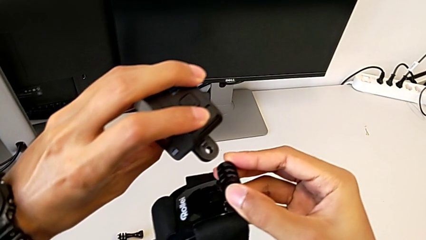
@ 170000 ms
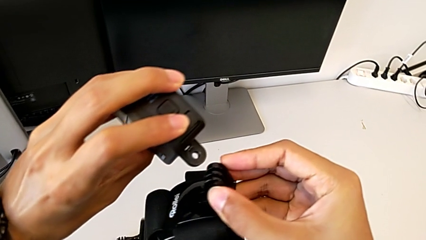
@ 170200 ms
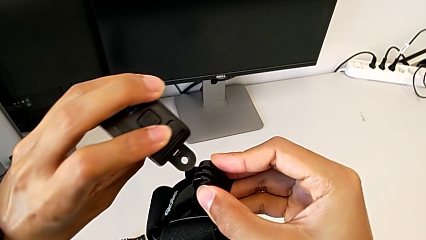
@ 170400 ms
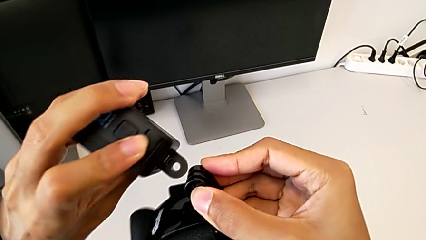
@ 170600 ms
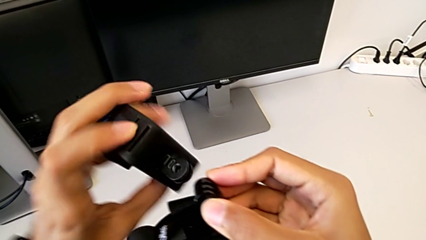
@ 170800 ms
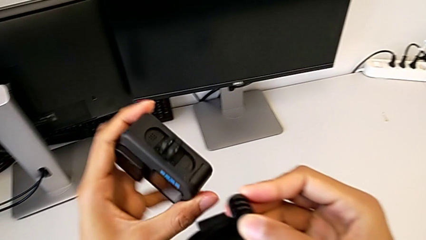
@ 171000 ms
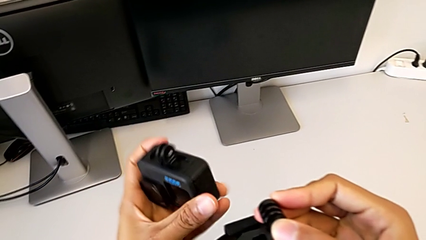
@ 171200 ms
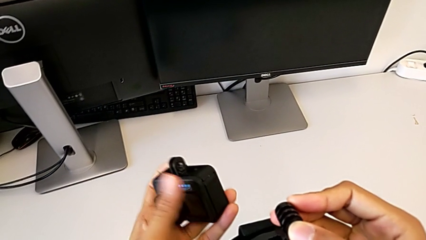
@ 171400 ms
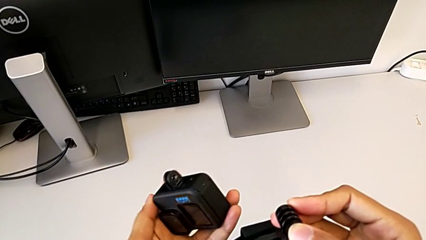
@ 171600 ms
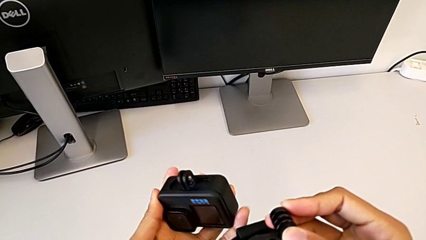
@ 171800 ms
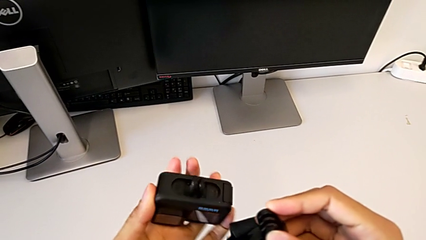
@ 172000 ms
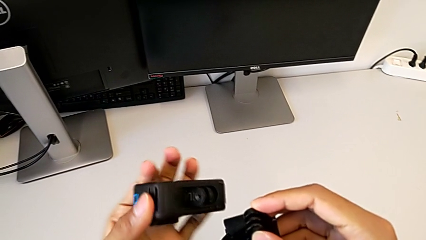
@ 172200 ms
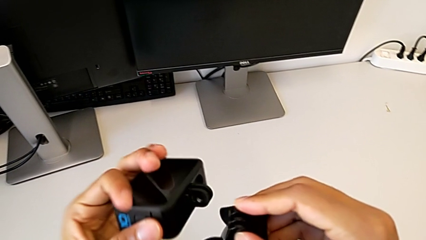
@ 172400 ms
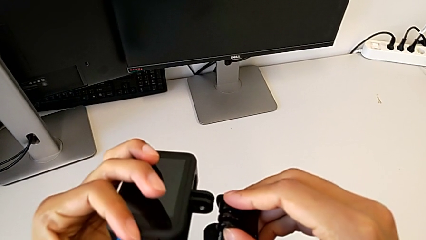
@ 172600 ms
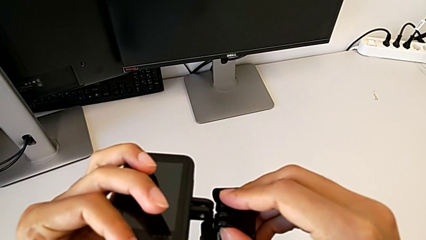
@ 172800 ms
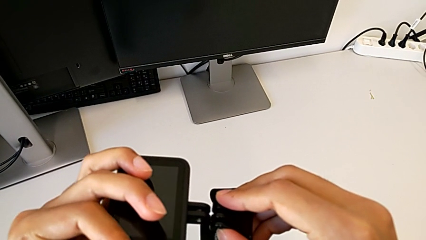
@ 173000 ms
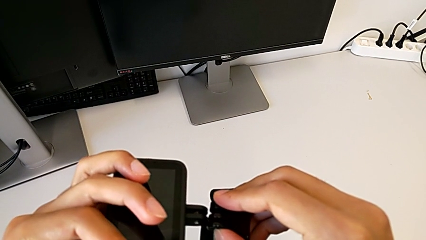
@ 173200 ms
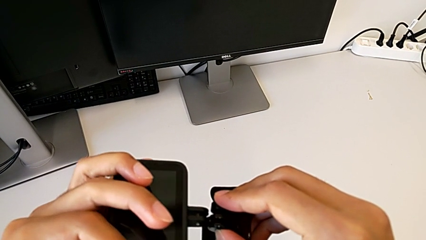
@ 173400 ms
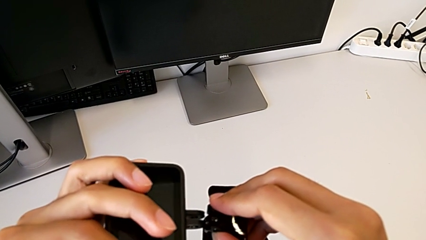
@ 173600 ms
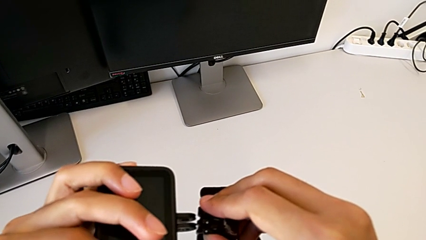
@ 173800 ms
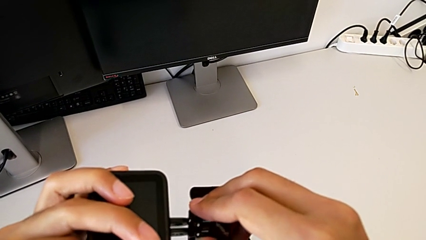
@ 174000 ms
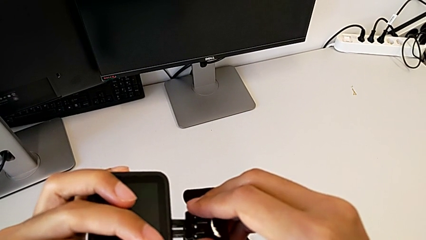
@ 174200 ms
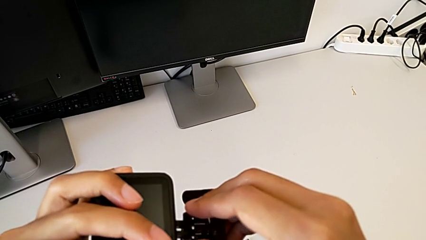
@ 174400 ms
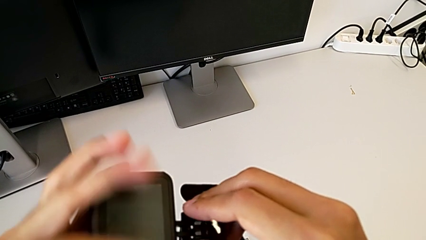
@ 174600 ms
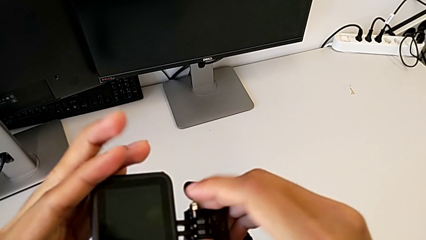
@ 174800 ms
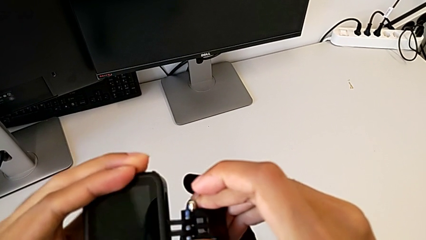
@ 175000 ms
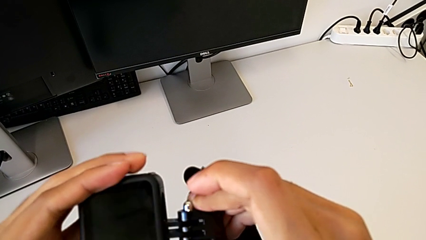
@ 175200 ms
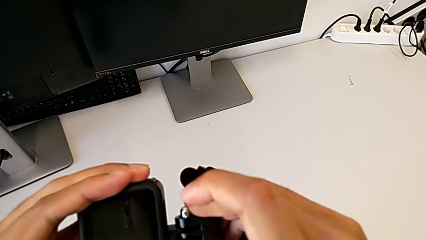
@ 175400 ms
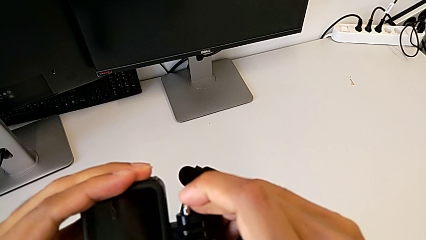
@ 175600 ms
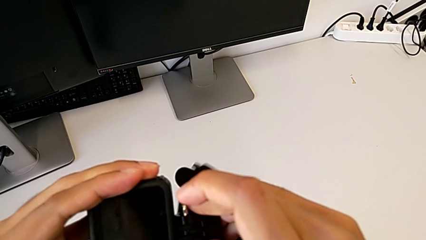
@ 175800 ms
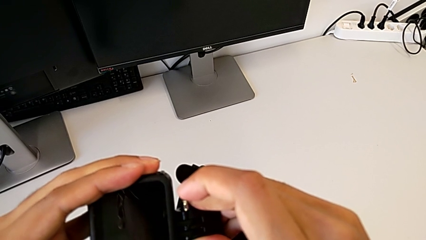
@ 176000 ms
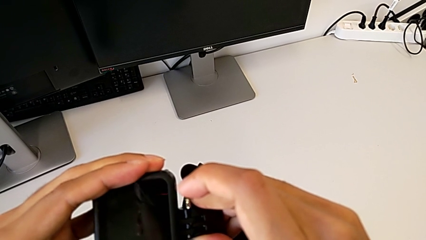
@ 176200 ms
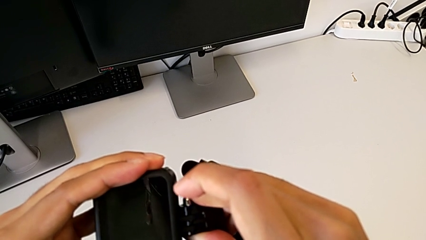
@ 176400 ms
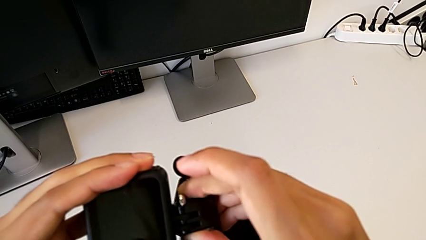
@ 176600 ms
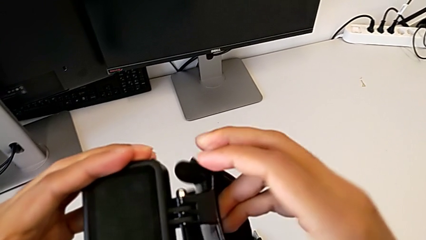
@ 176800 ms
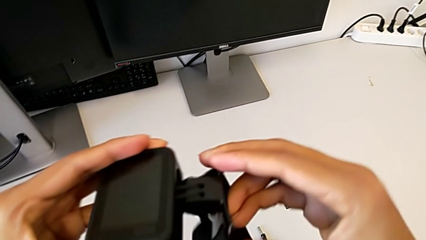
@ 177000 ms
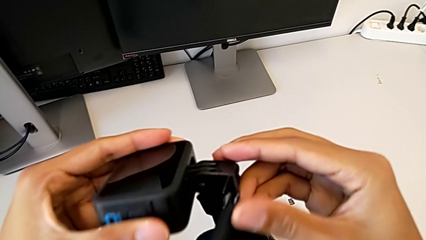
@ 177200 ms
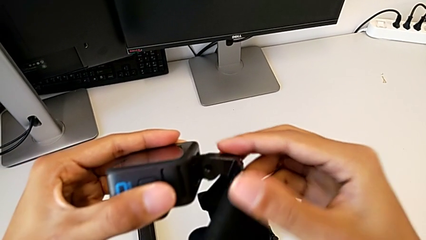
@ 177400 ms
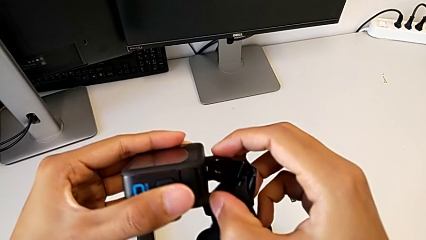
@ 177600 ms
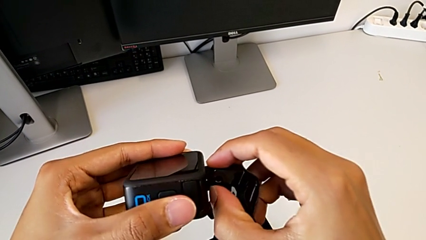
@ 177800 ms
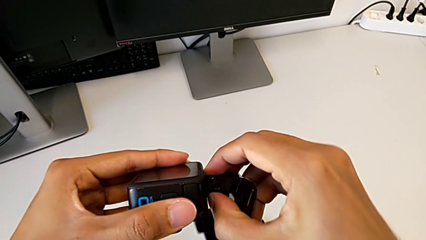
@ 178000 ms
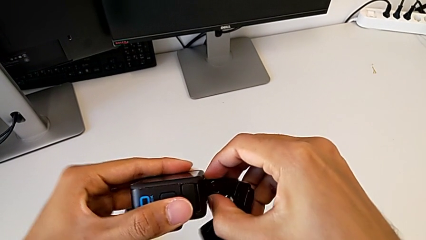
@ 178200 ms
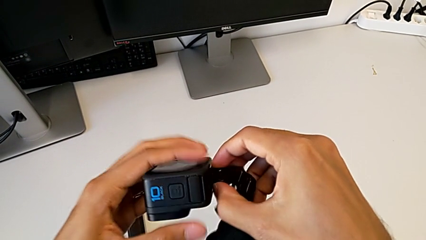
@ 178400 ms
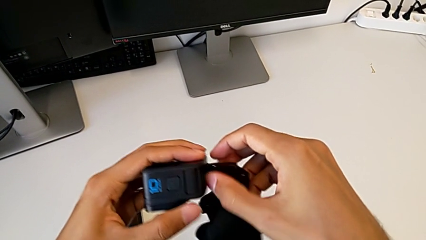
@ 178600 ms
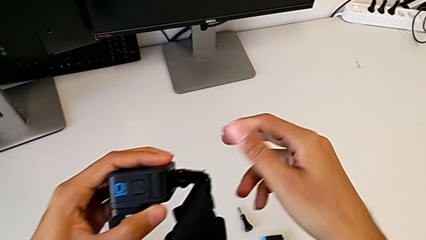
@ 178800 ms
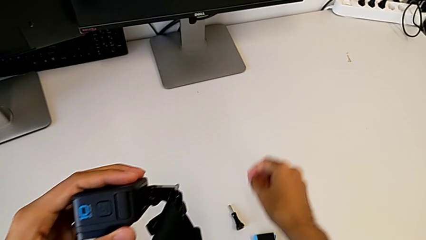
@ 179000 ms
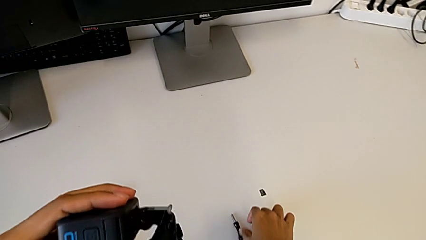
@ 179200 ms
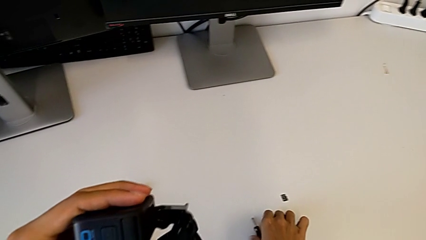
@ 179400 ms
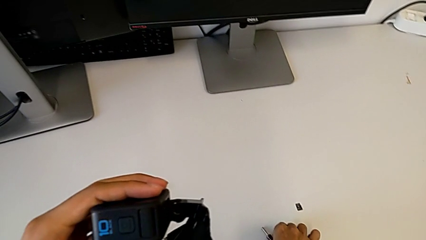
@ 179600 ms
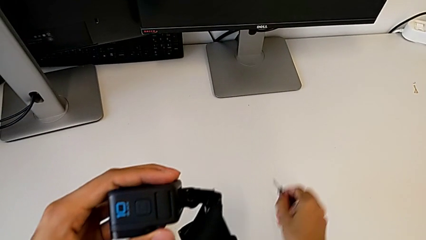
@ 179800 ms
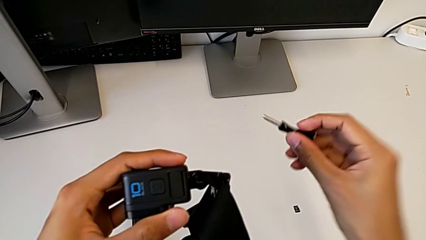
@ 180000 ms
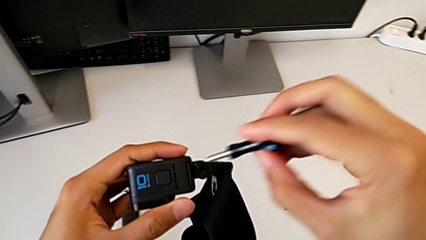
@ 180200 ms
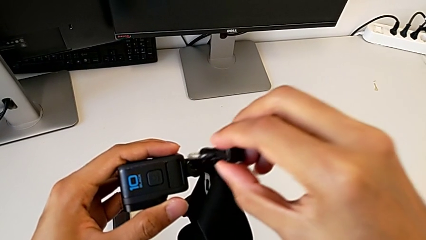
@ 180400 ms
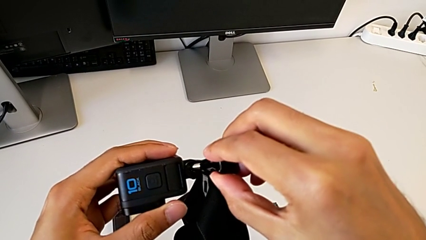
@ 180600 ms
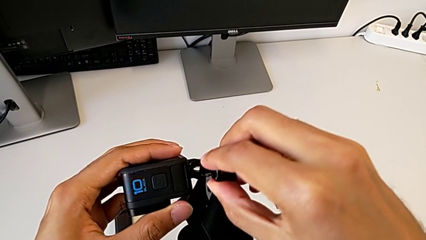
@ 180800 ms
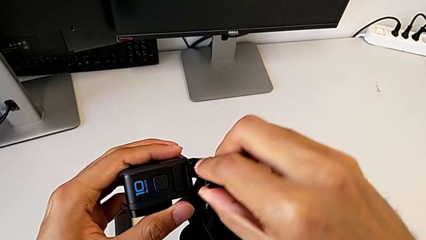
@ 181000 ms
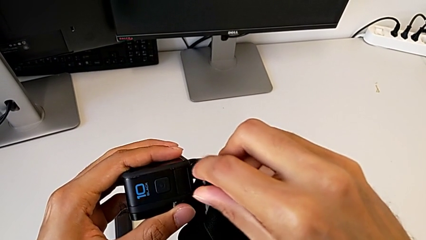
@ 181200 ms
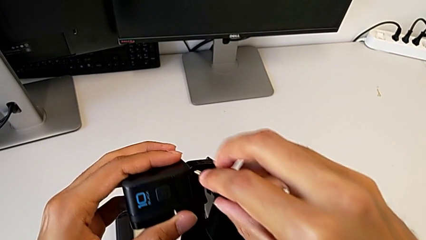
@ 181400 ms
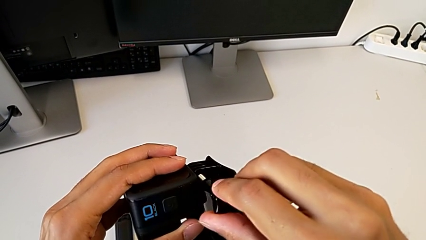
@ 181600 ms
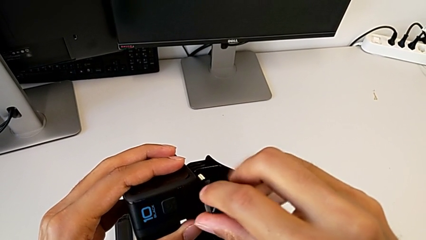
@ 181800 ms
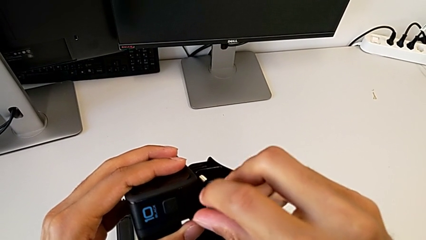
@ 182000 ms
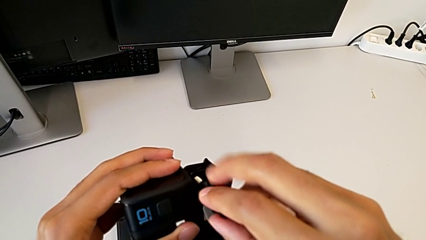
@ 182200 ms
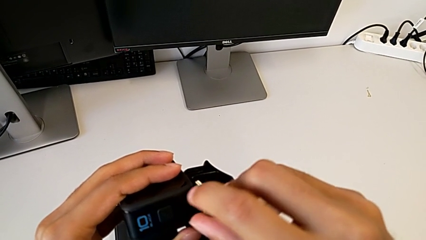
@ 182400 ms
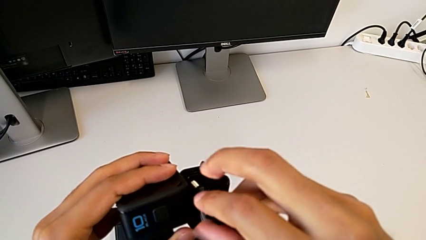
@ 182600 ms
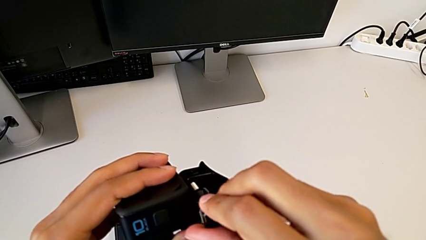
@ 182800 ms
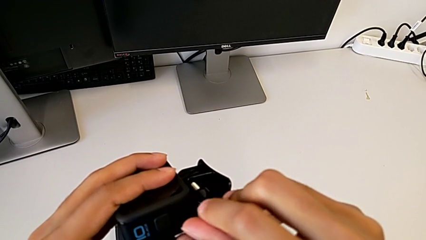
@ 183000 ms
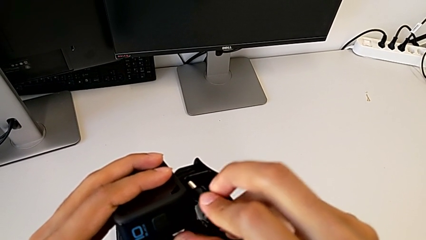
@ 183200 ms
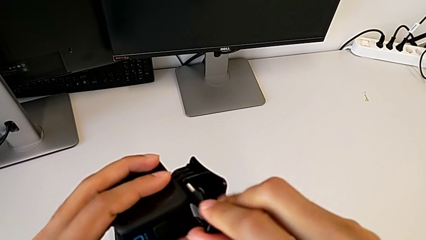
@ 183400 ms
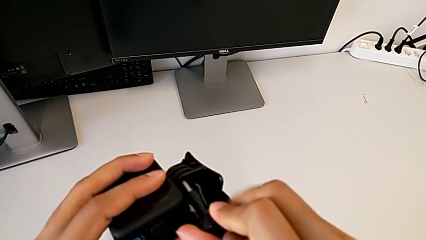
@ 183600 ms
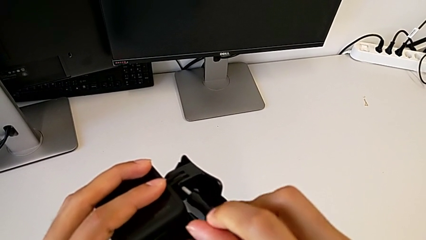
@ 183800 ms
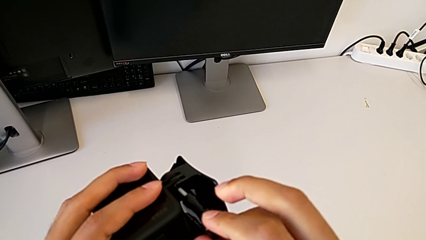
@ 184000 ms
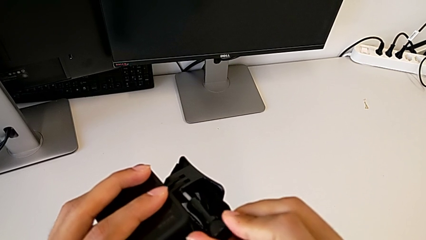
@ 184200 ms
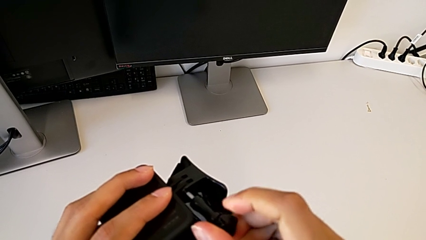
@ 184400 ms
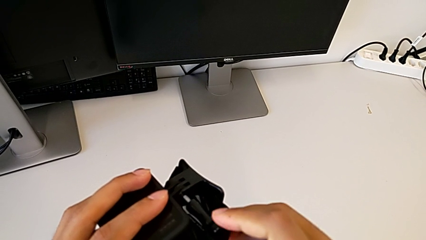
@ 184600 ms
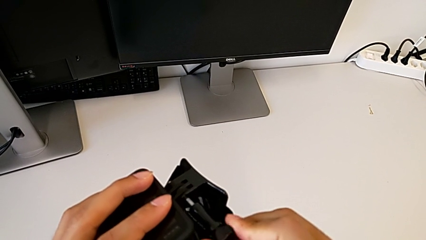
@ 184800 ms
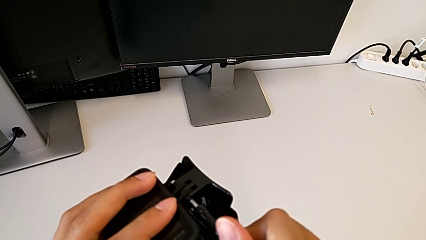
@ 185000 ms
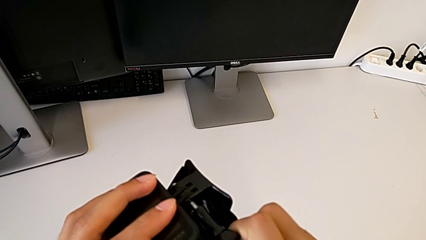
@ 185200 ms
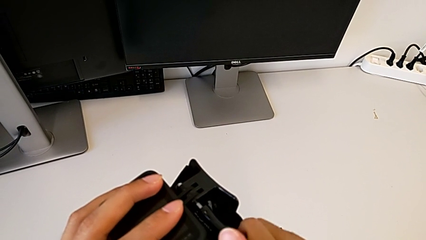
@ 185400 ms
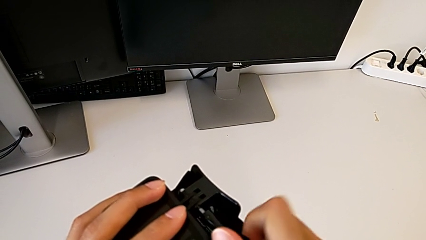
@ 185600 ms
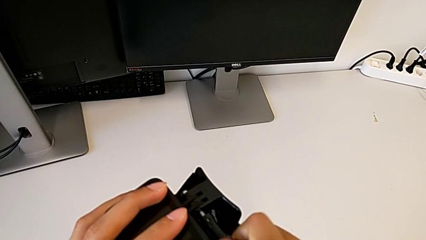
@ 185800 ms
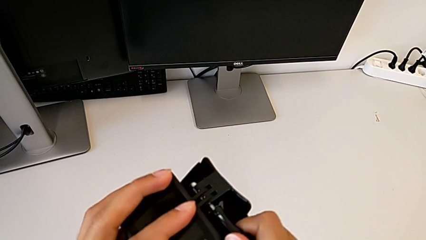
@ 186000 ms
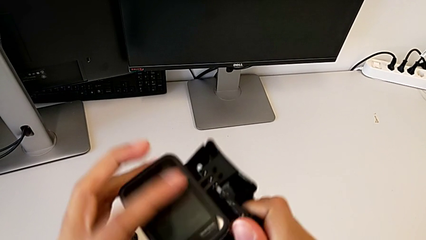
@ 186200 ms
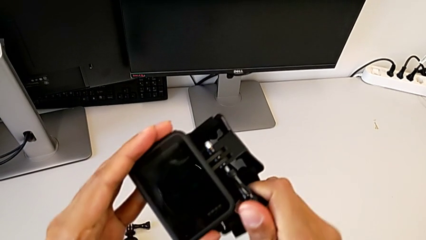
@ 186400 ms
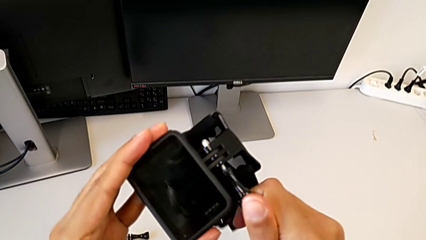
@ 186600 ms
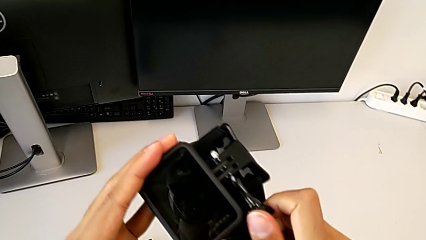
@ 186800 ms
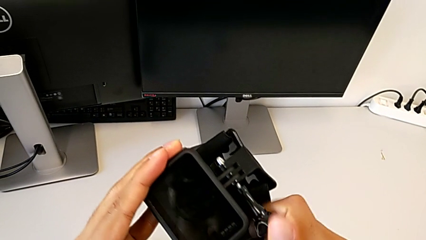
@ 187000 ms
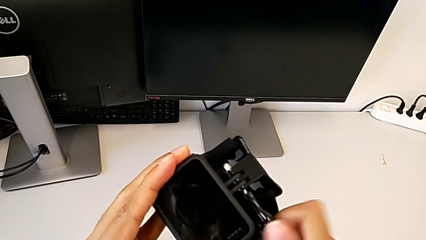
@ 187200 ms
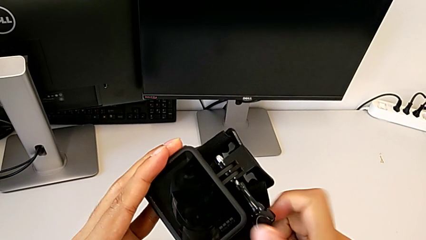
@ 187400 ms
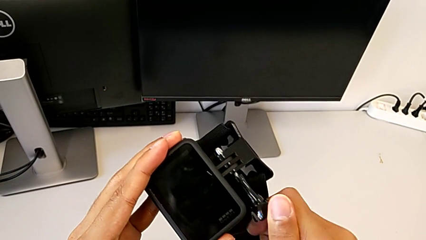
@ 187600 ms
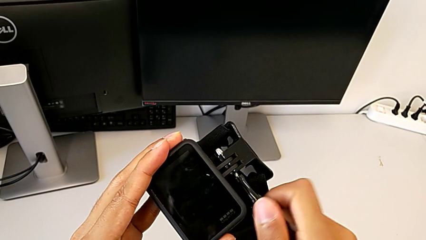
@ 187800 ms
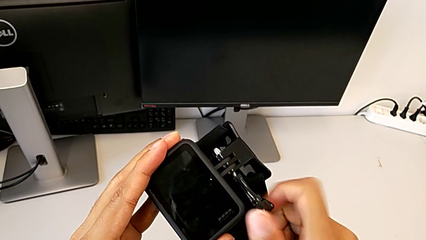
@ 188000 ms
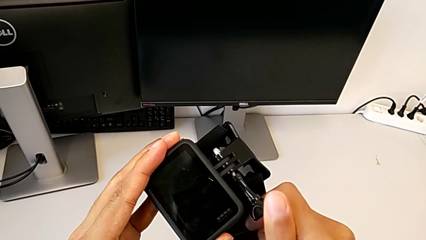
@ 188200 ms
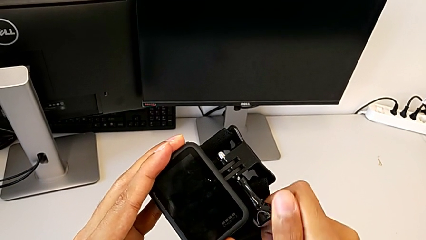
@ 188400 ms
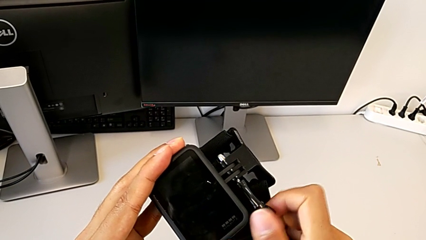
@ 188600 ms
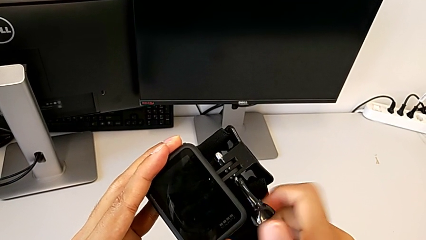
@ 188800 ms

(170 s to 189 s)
The camera wearer is assembling the strap to the GoPro. They insert the GoPro, lift the screw, insert it and begin to screw it.
